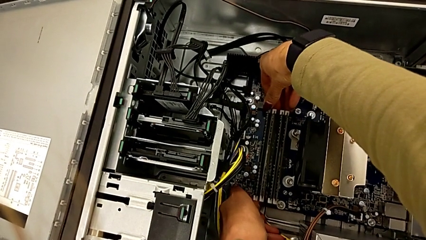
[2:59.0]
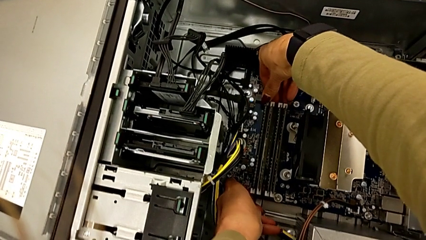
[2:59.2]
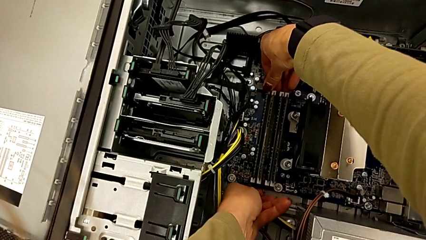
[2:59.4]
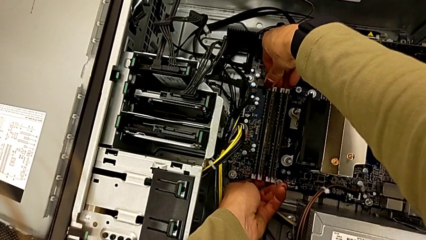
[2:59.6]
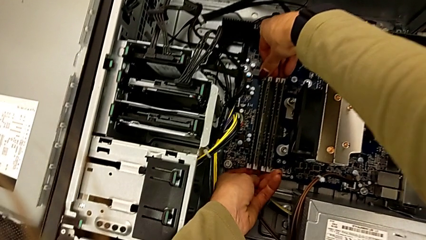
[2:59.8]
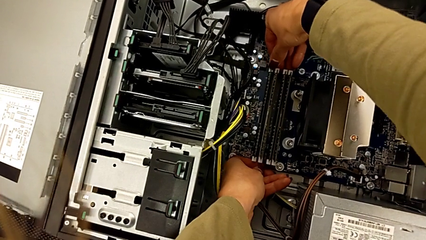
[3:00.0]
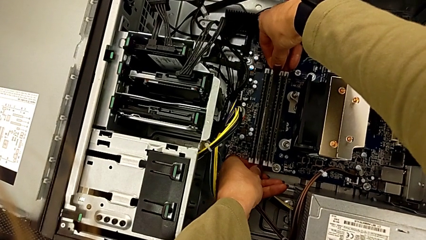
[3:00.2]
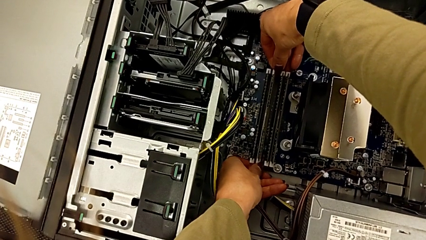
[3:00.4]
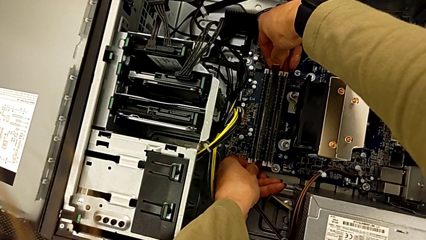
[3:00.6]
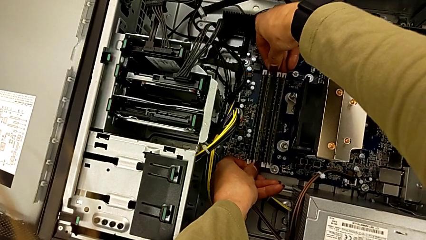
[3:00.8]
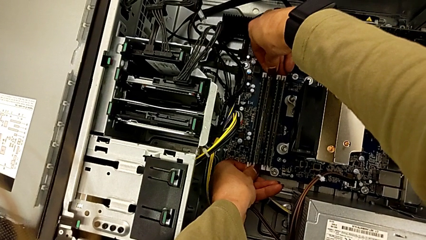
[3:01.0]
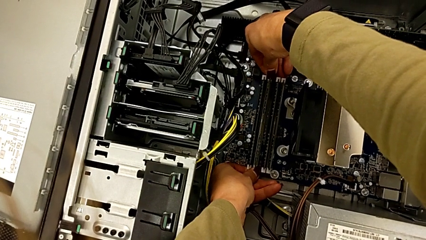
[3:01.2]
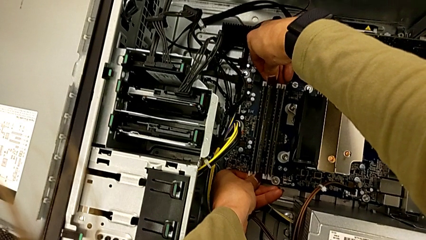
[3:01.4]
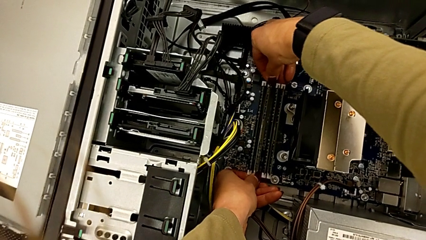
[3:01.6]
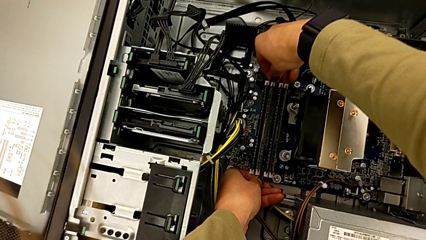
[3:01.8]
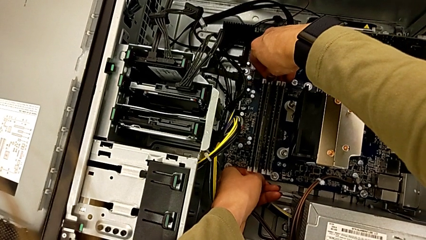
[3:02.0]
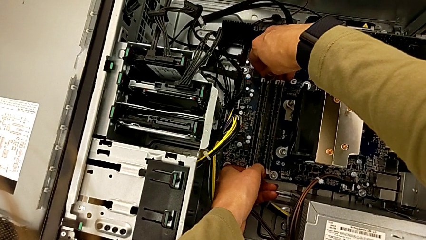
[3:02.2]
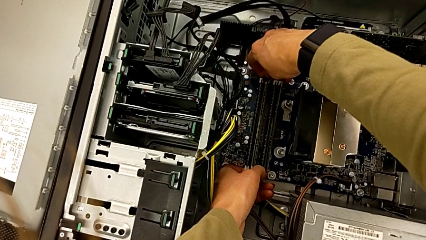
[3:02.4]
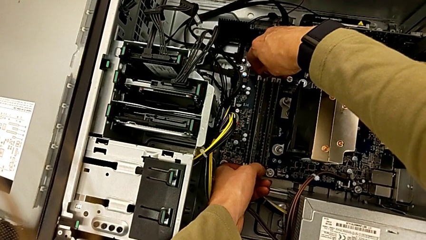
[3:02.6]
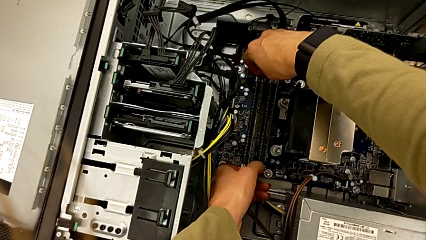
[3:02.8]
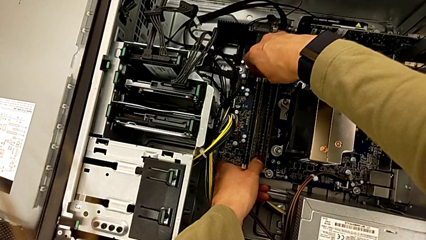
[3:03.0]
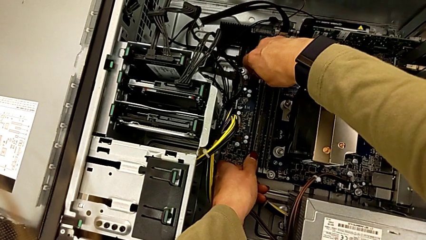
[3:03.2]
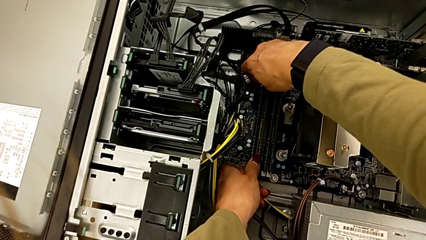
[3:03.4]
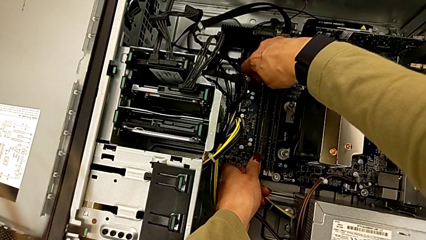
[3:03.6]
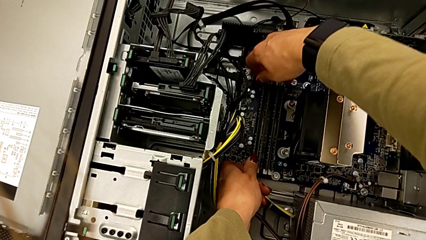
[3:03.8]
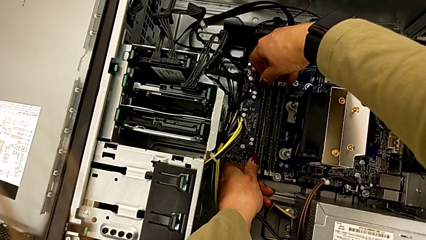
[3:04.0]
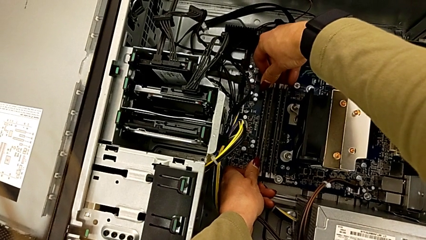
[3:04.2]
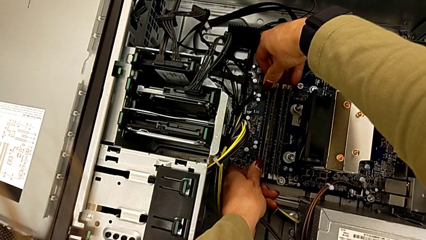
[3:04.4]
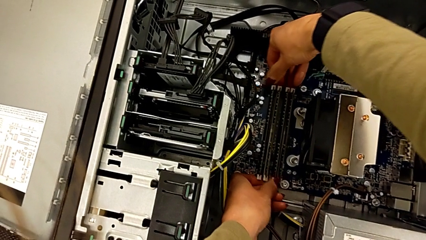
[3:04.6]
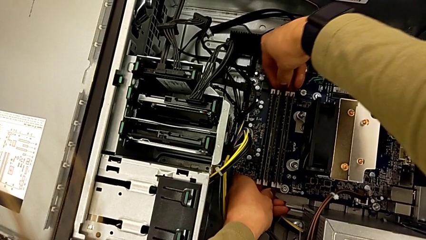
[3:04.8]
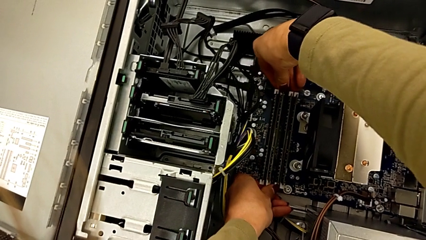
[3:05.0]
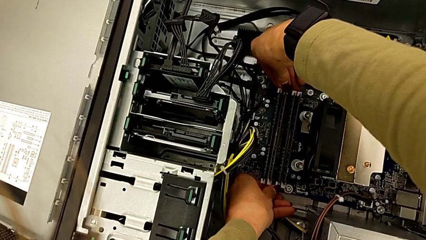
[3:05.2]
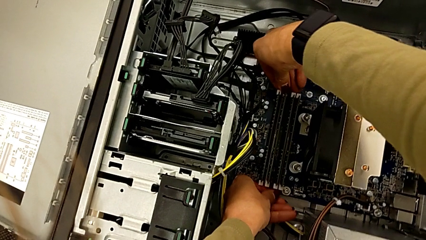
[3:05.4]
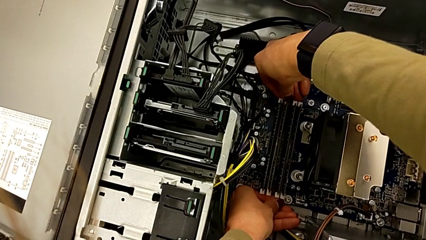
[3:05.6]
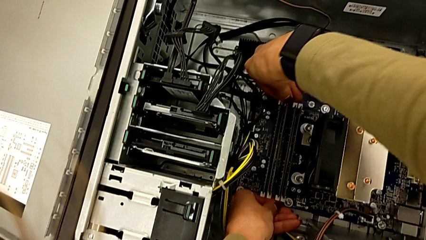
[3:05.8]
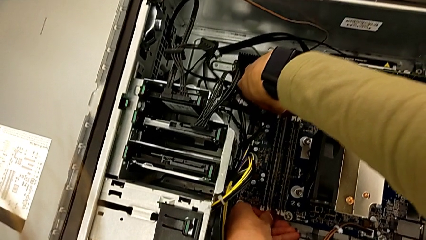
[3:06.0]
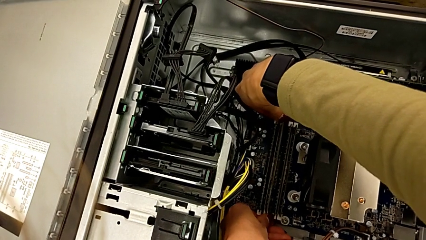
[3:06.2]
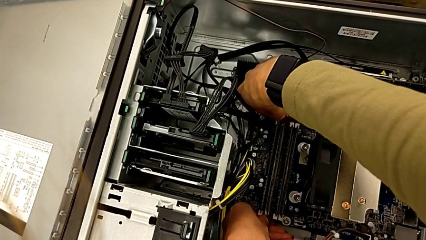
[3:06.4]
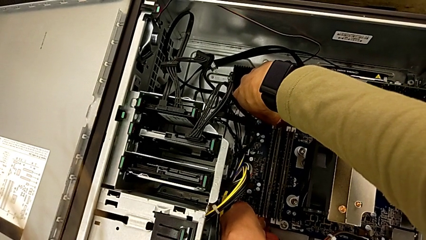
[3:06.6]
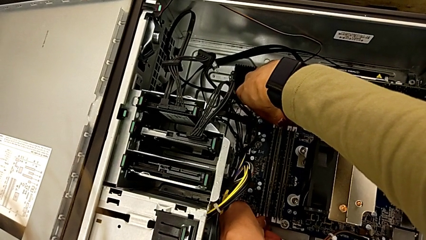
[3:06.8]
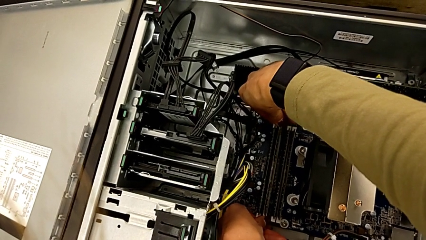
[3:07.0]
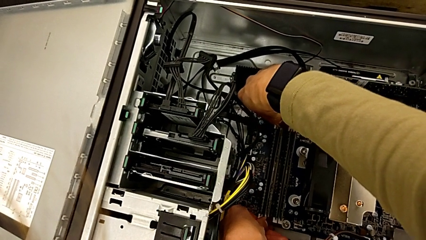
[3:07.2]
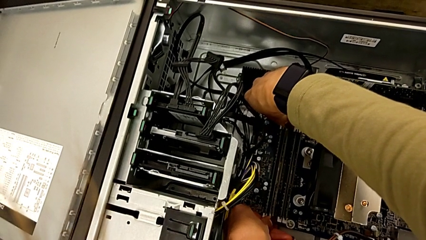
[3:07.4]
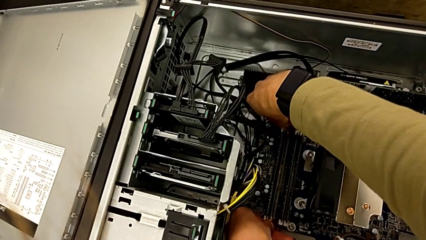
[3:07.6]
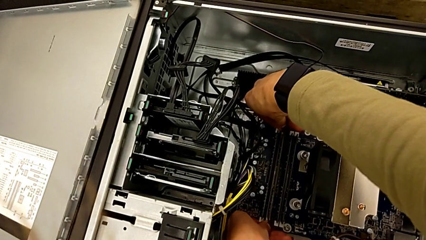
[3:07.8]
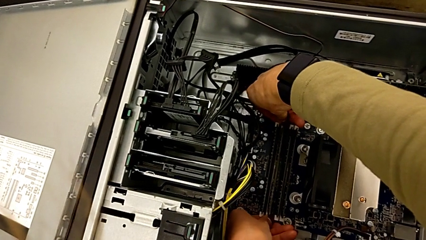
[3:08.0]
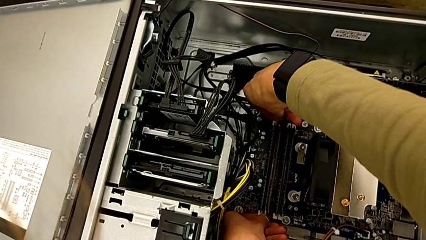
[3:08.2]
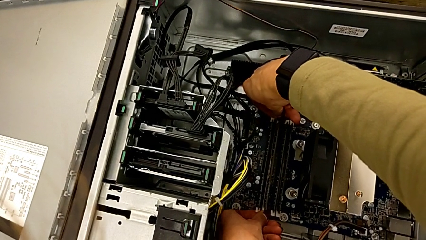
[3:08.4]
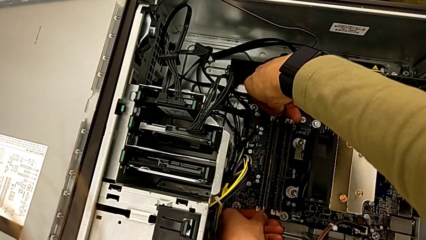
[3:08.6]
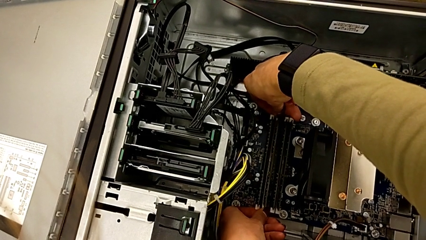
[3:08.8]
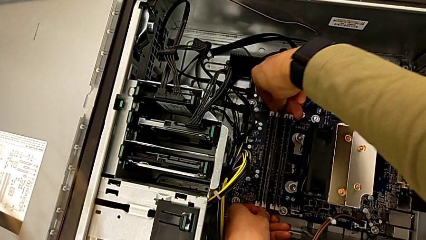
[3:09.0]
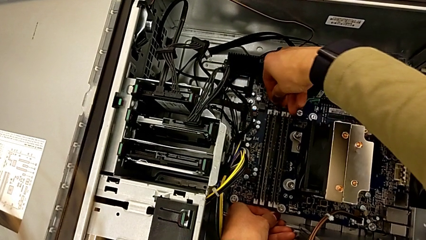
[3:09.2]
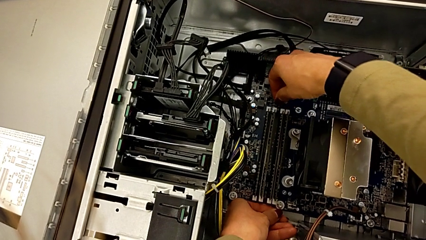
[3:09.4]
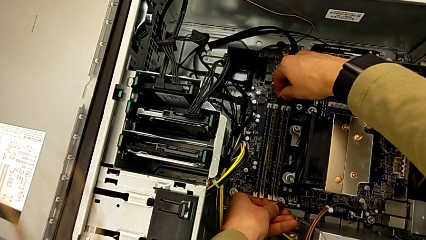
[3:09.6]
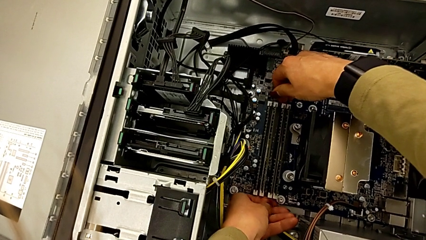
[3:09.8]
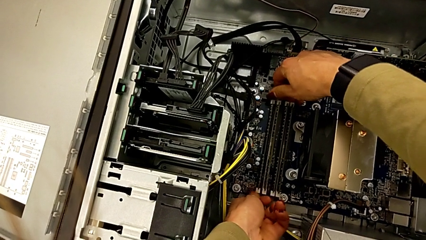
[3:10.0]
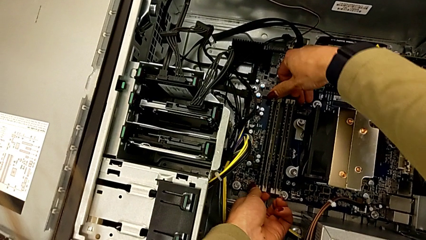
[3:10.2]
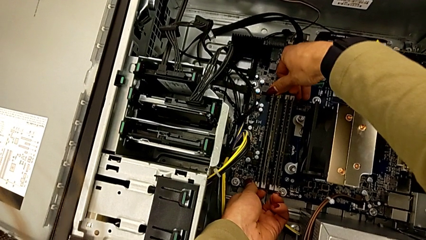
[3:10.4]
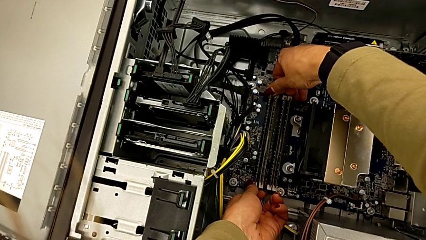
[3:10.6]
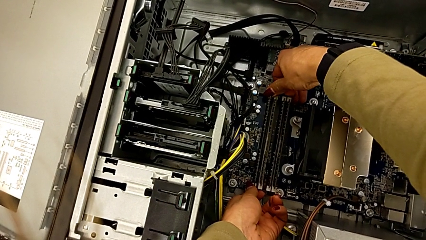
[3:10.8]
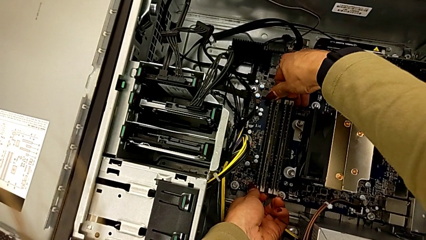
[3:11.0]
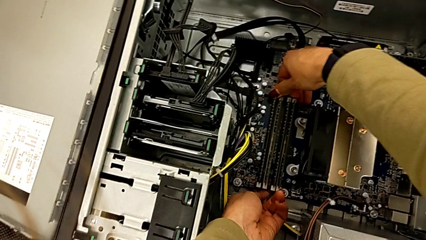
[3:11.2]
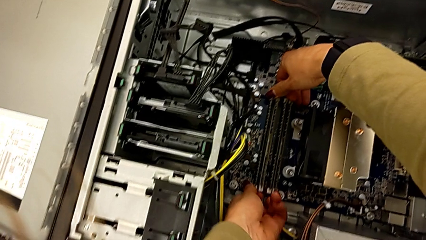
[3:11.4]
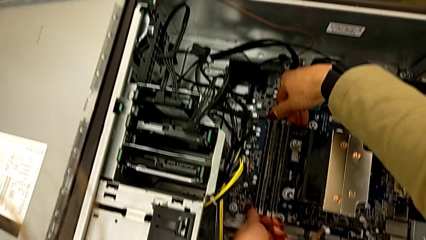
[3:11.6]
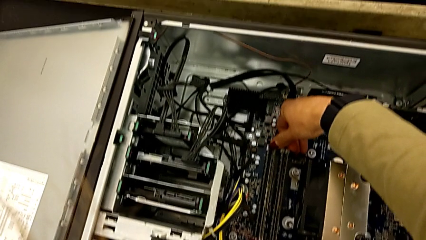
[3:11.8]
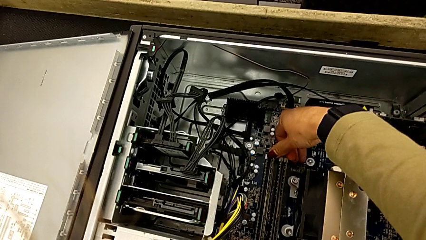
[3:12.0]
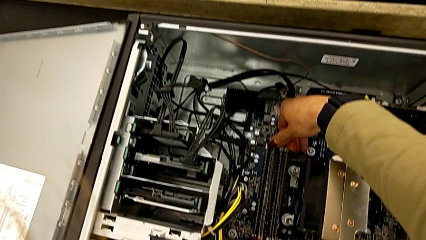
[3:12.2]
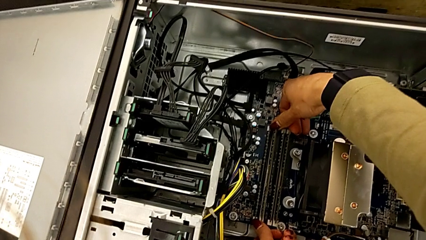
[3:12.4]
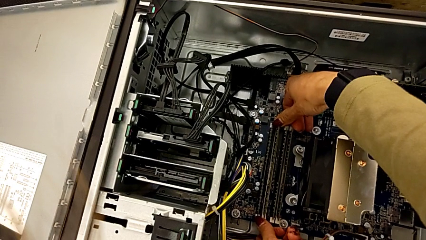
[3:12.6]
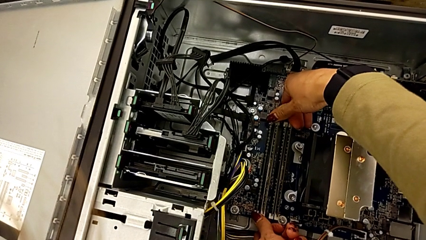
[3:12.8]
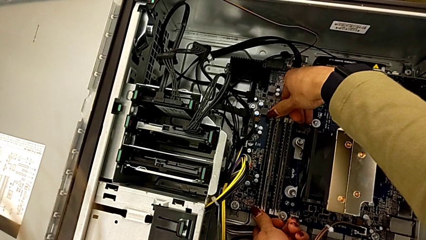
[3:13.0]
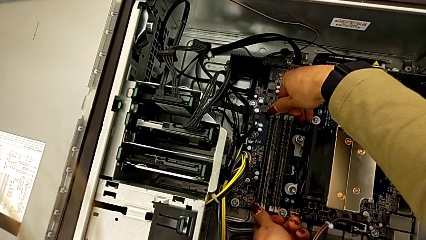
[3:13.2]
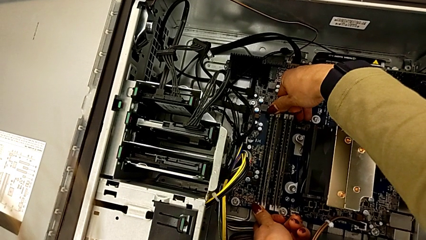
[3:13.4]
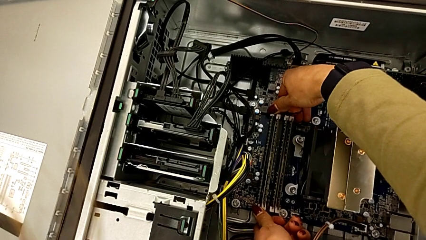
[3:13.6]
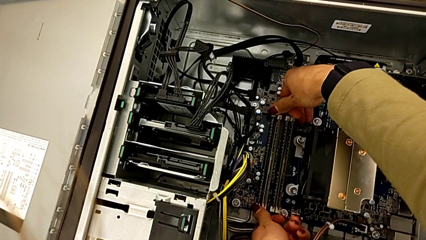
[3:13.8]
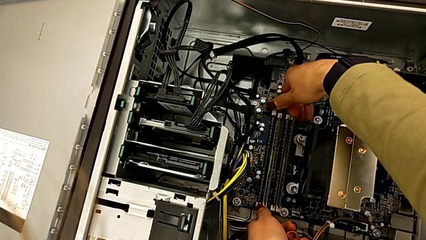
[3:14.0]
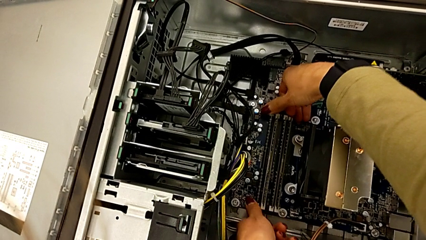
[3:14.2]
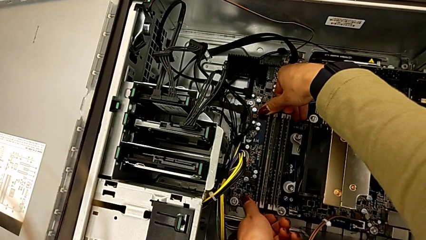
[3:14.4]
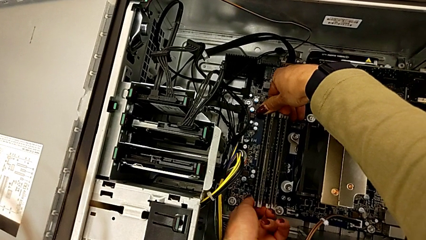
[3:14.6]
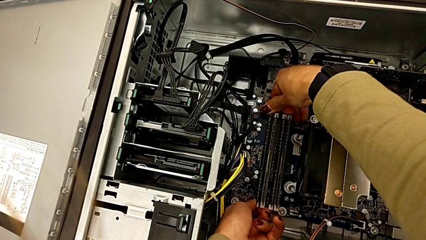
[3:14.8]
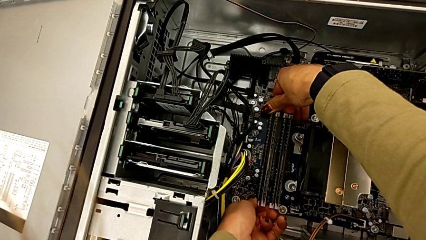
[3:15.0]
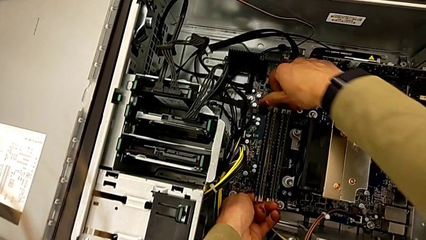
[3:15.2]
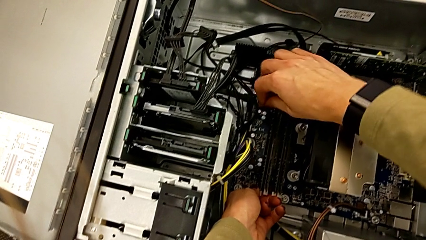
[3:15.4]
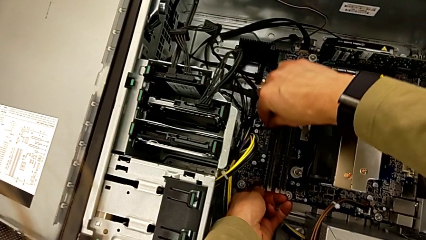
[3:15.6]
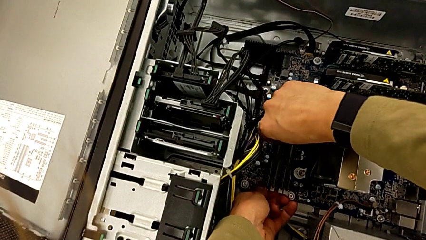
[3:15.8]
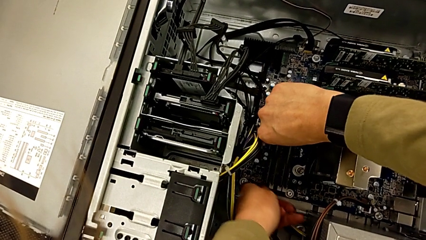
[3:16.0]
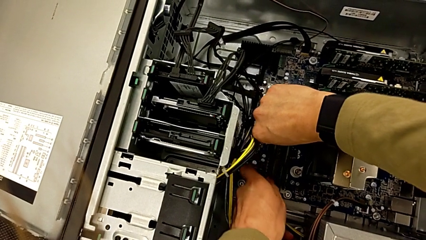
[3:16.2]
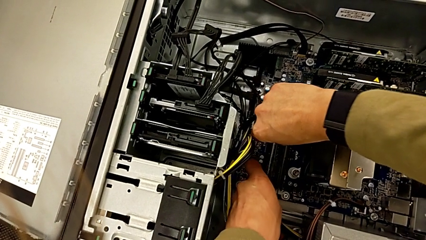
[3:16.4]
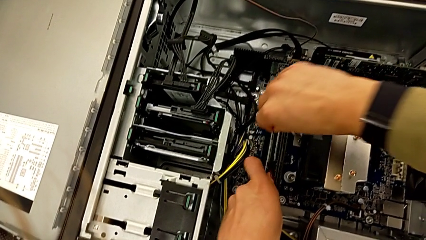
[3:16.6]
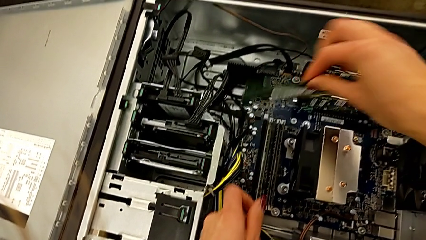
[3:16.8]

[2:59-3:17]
The camera wearer is detaching the RAM. They push the RAM tab and withdraw the RAM.
